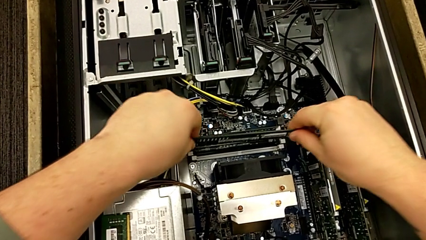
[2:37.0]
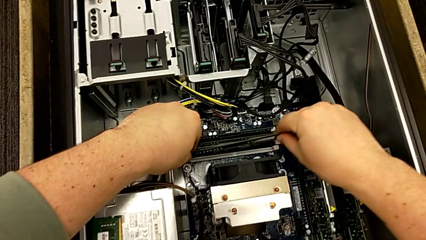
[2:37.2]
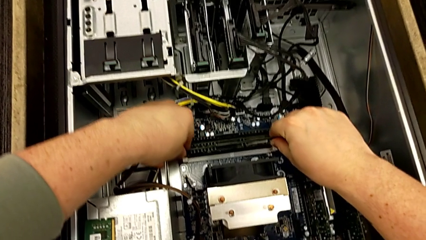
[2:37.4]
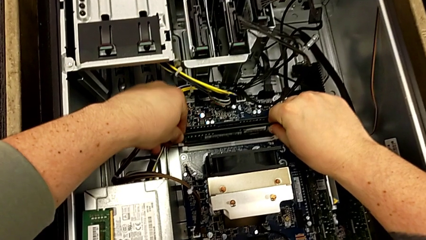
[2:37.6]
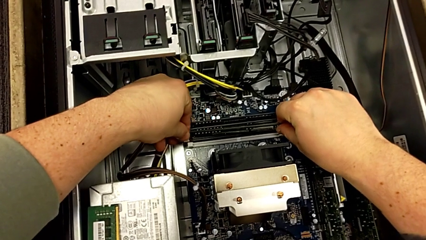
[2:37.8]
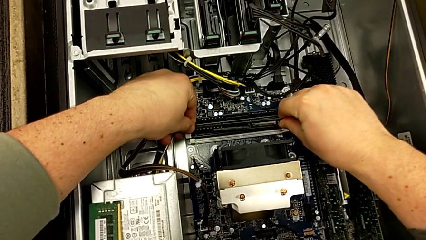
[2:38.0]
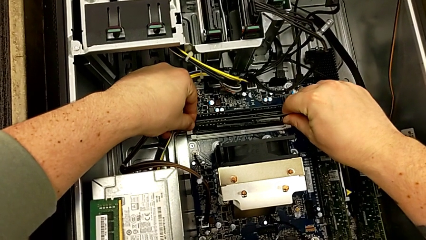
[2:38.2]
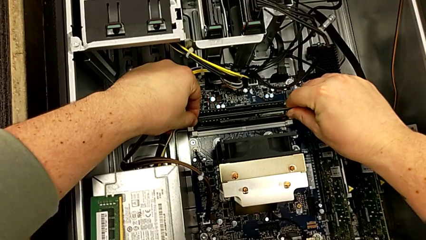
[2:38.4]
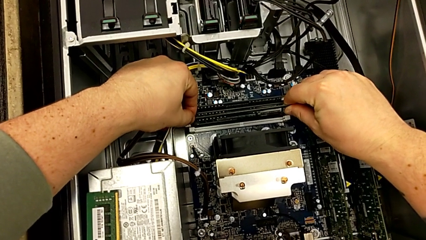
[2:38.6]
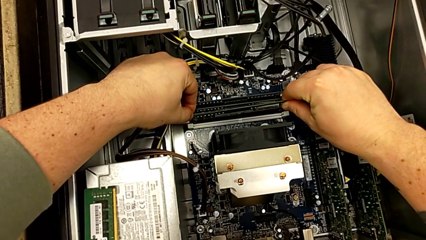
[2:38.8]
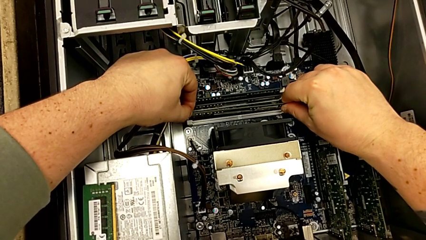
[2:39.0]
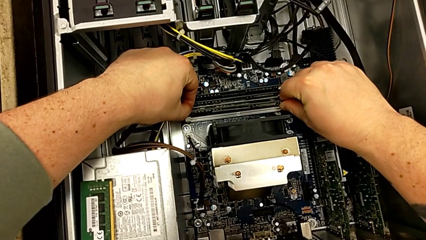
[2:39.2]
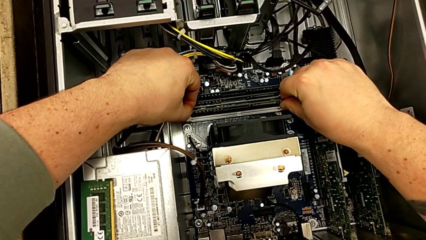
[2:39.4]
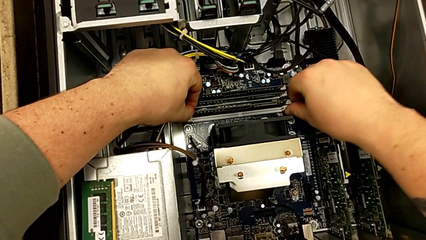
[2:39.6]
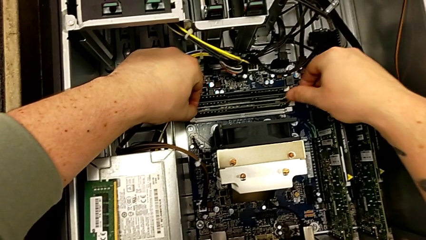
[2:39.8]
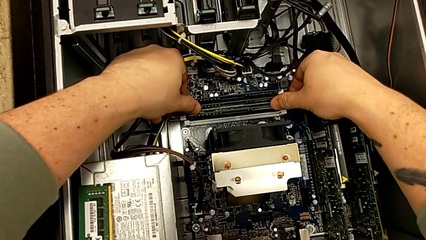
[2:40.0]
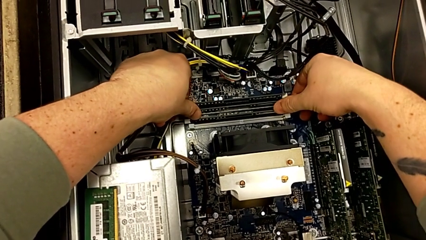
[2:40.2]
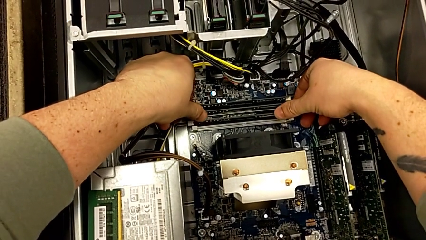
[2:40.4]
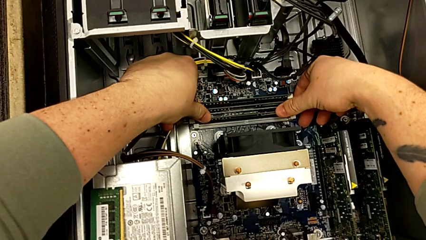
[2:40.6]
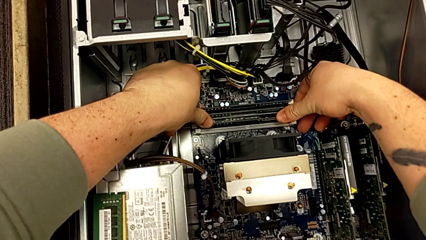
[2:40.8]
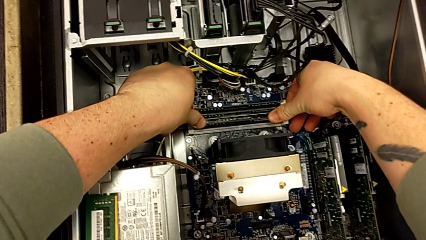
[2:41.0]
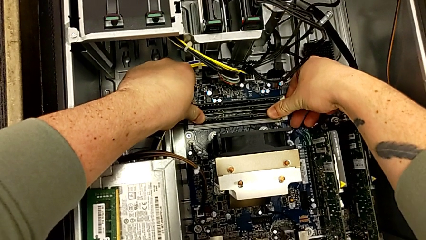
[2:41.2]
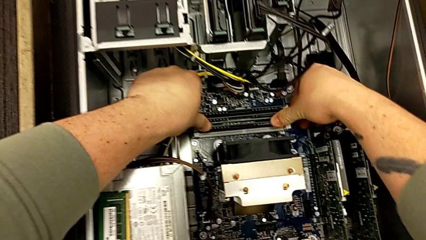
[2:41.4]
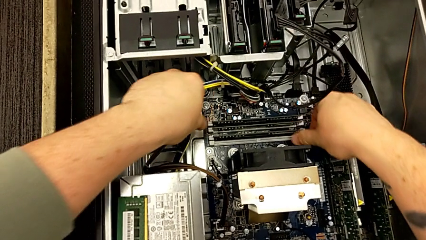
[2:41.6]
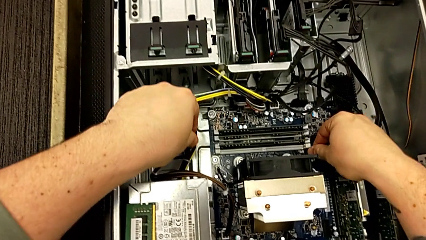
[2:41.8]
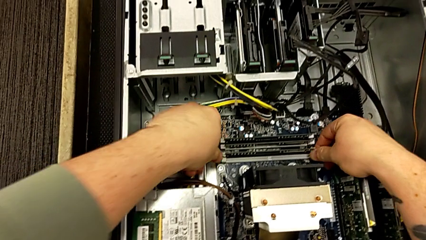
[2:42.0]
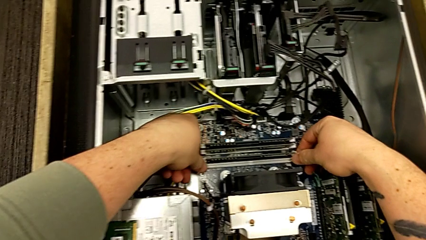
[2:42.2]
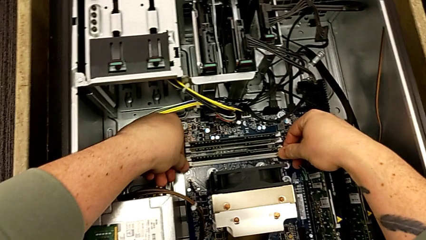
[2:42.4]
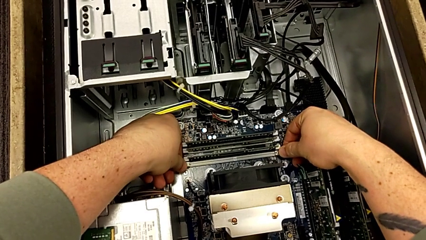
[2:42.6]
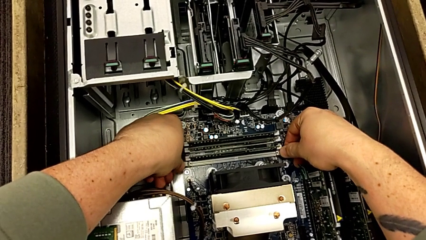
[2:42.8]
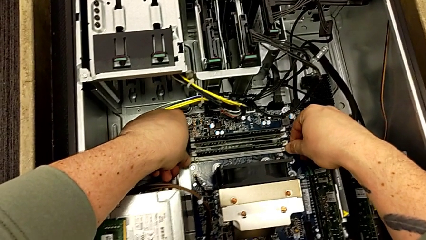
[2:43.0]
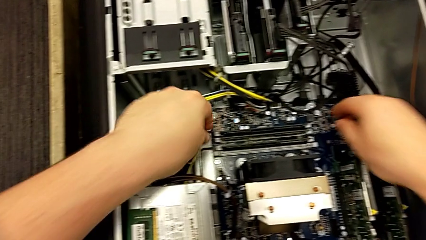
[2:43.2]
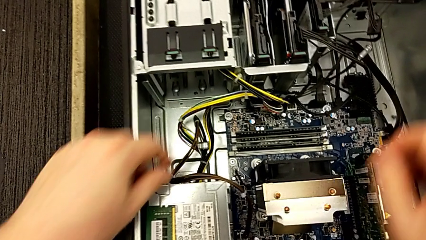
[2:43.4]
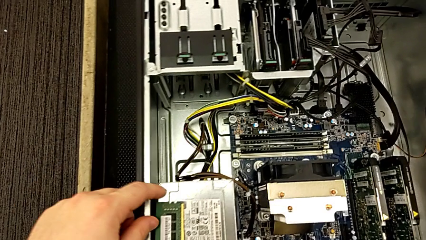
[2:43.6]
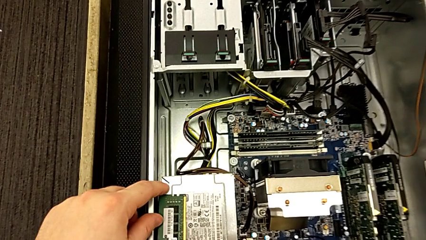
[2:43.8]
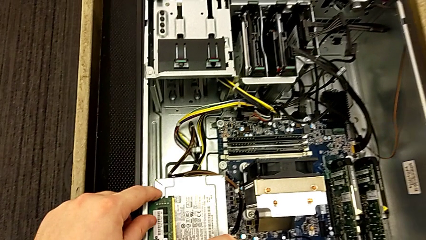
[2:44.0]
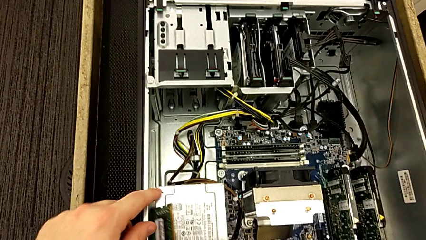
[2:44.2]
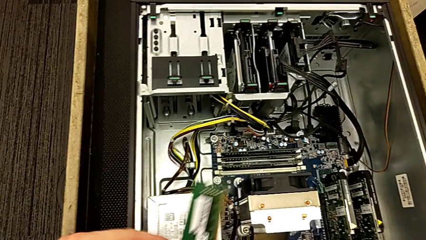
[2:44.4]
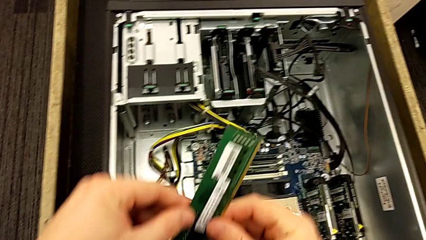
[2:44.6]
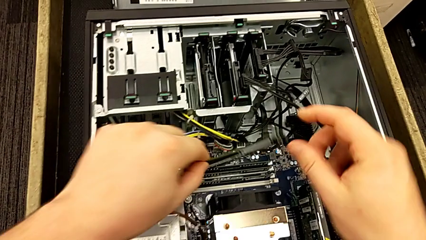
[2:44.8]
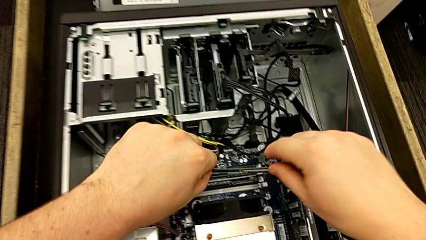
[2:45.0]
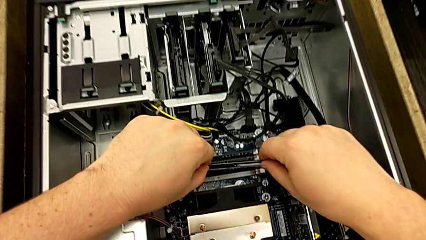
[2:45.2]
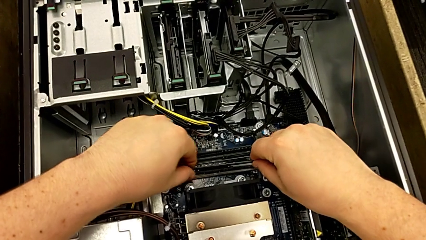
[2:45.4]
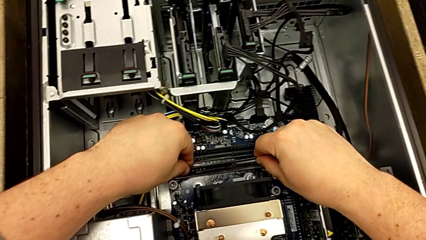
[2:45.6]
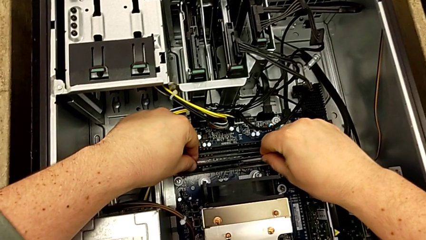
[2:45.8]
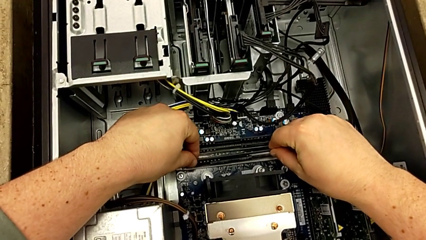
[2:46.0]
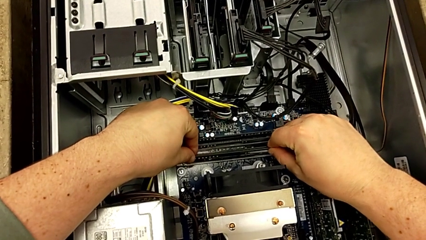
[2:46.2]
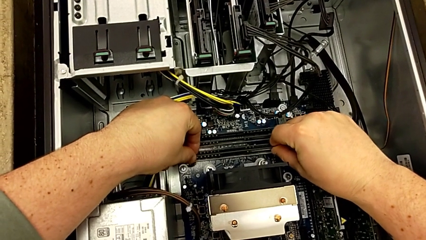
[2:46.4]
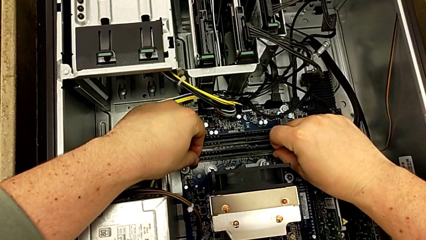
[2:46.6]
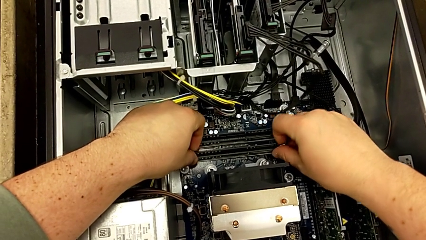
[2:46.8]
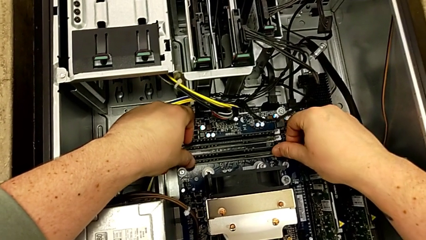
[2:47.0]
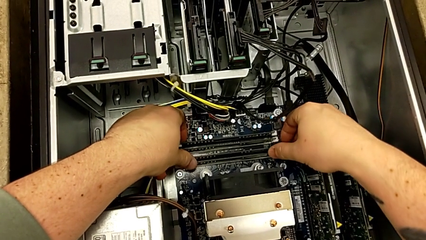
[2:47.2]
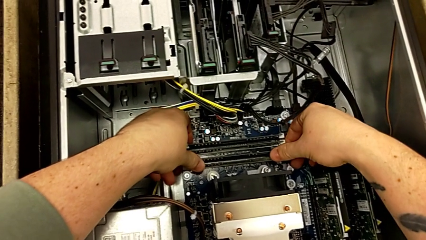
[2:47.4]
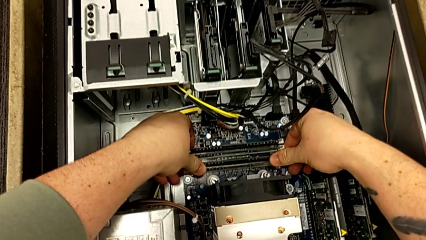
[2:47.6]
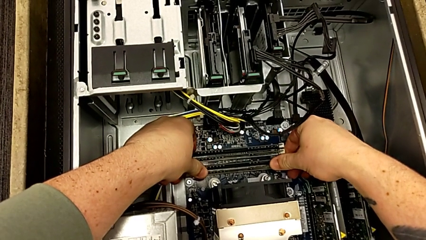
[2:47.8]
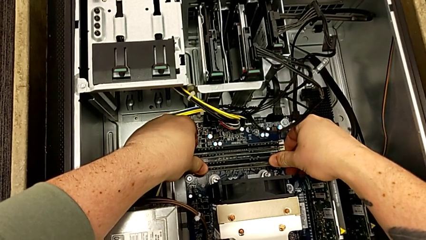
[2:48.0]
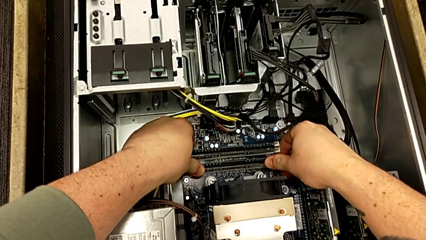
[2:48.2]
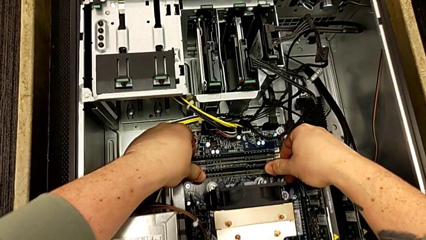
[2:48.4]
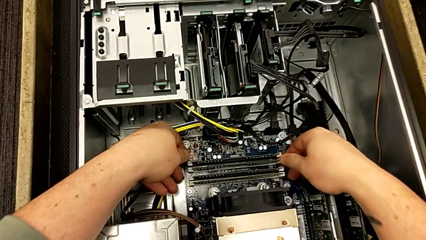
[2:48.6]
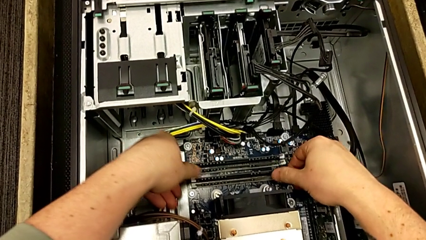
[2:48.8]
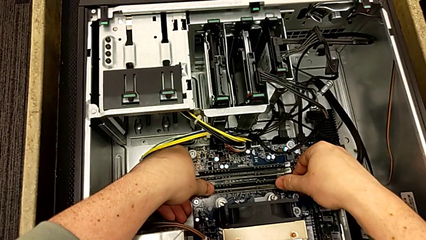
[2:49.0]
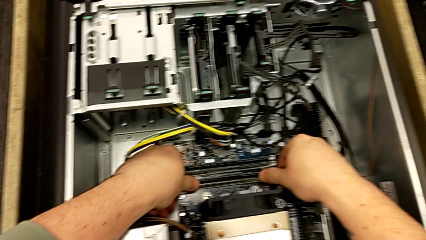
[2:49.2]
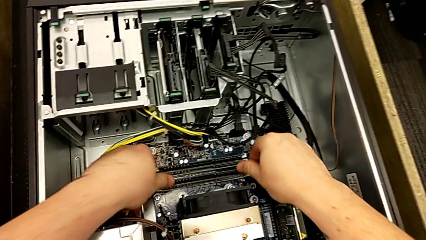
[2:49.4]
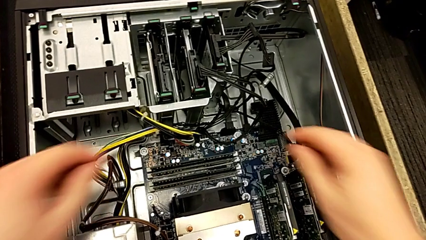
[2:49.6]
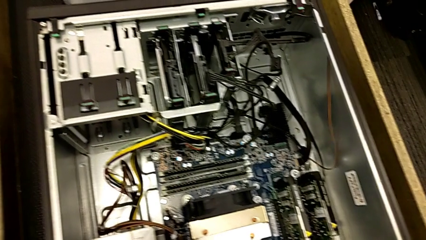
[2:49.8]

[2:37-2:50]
The camera wearer is assembling the four RAM cards into slots. They align the RAM, insert it, press the RAM tab, grab the RAM, align it, insert it and press the RAM tab.

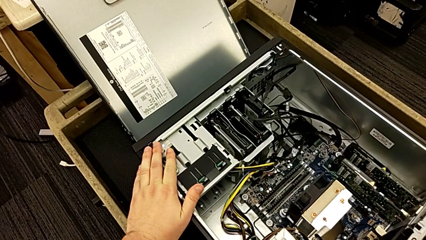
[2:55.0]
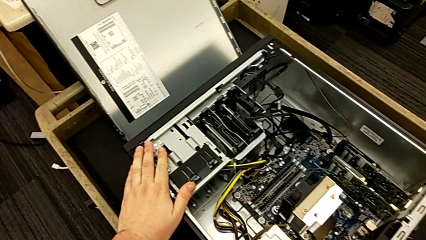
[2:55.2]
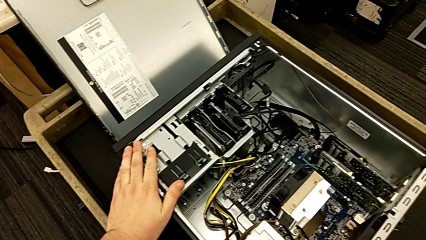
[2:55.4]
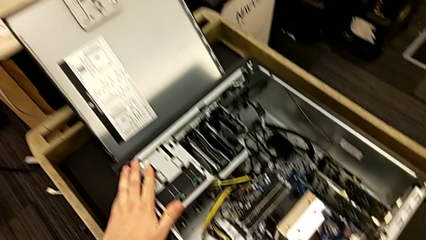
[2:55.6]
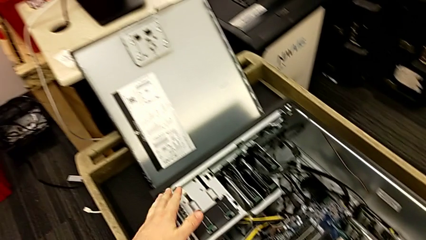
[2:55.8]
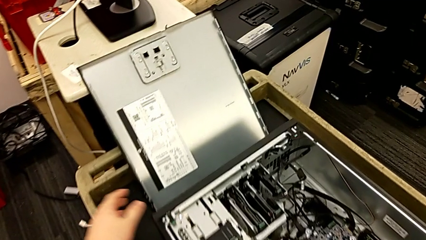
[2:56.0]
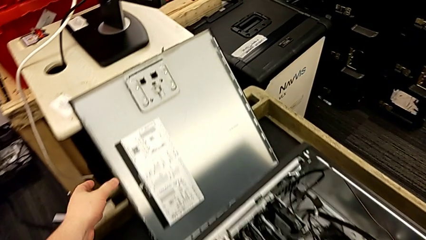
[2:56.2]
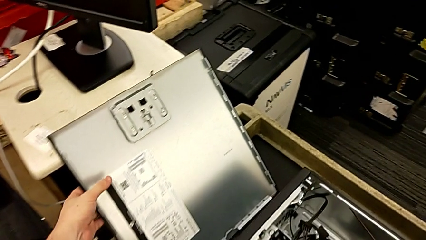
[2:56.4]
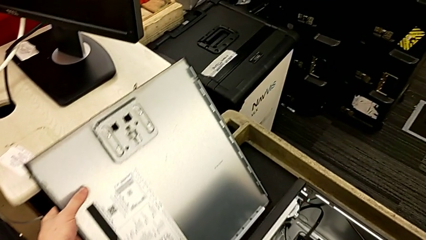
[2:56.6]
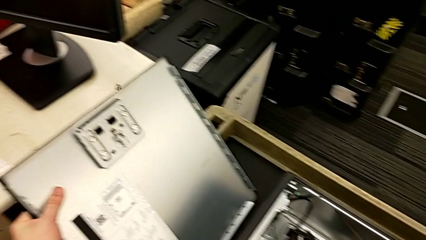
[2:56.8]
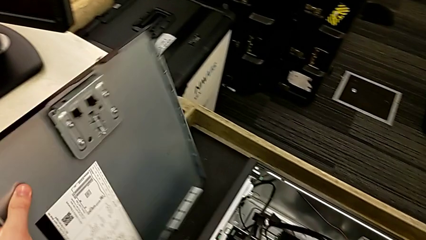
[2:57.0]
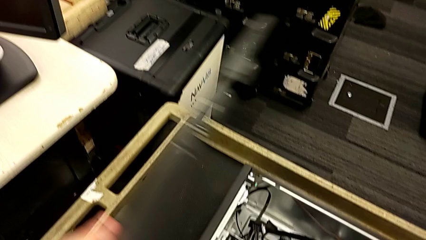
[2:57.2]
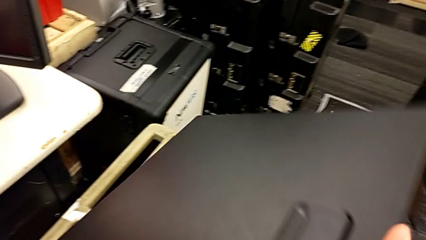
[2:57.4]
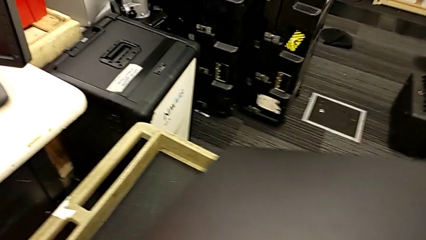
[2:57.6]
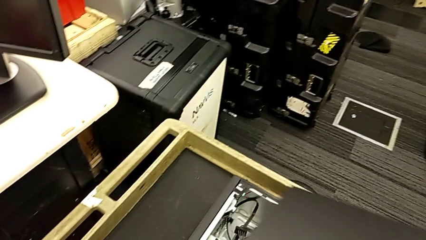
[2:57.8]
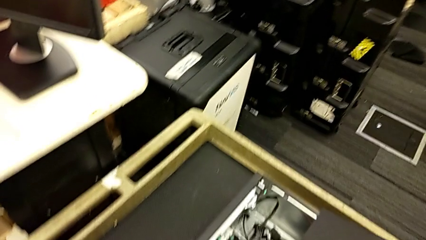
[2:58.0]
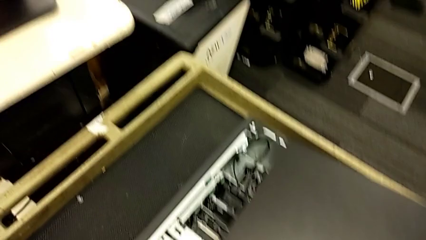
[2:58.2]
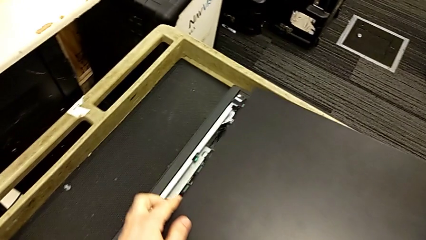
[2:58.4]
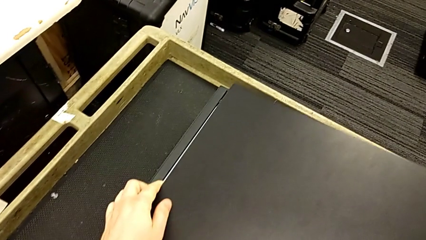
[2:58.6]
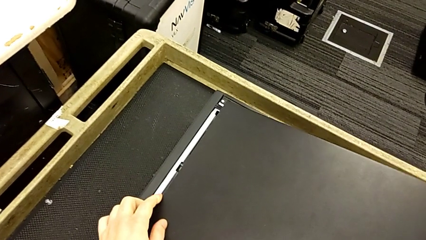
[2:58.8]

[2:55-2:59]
The camera wearer is closing the lid of the computer tower. They grab the cover and flip it.
